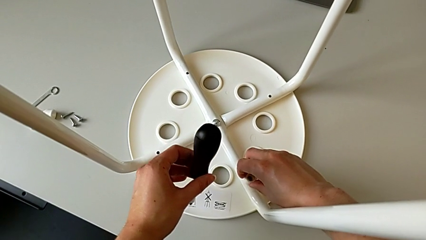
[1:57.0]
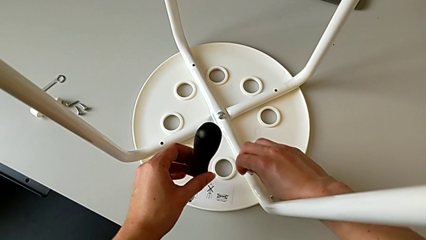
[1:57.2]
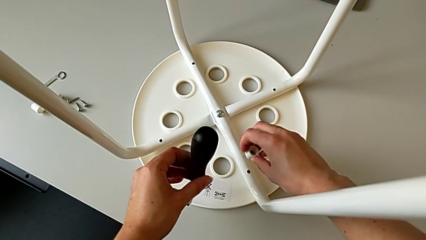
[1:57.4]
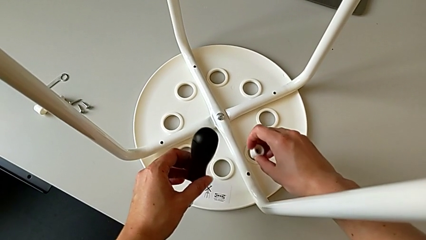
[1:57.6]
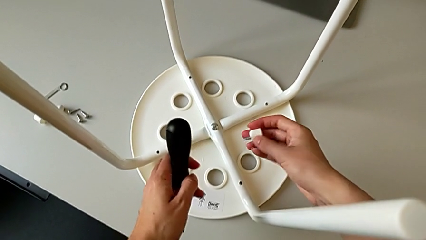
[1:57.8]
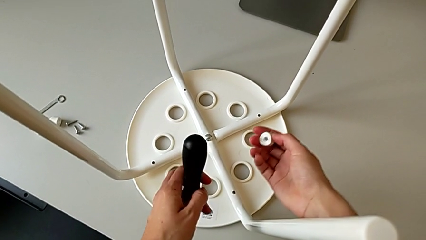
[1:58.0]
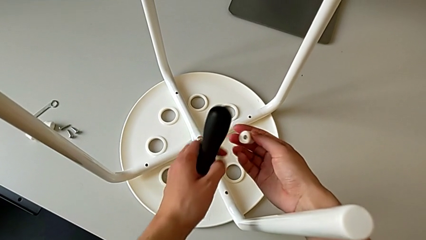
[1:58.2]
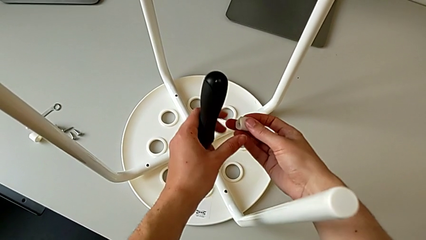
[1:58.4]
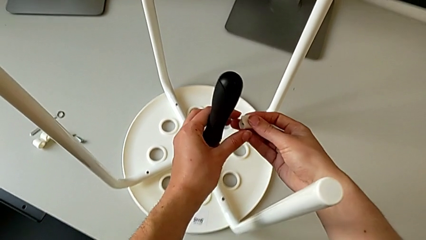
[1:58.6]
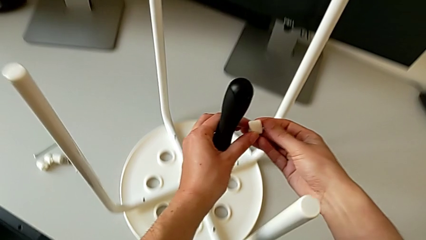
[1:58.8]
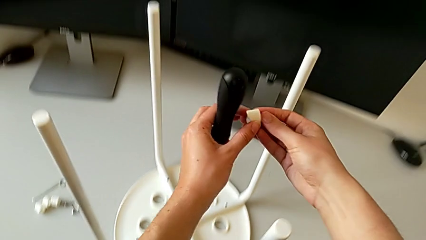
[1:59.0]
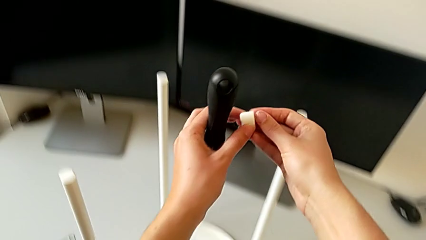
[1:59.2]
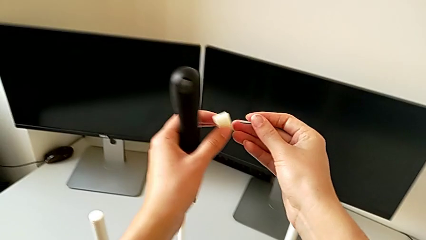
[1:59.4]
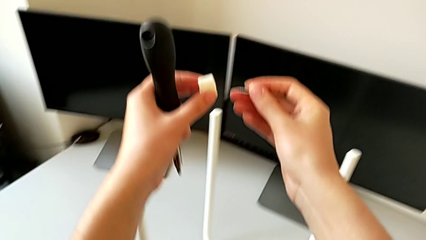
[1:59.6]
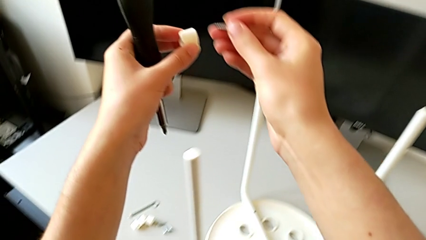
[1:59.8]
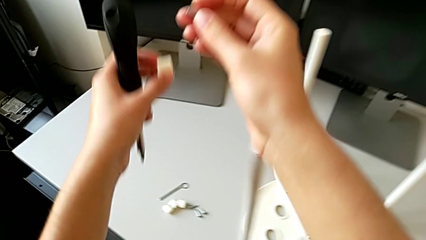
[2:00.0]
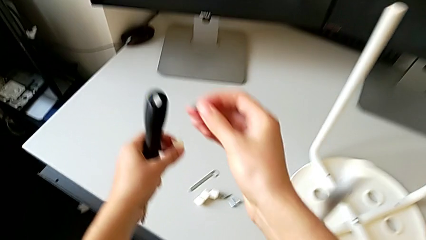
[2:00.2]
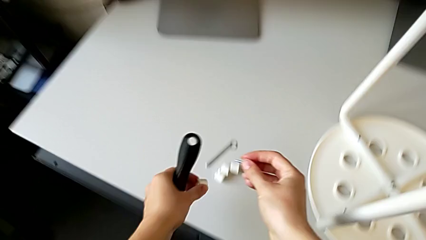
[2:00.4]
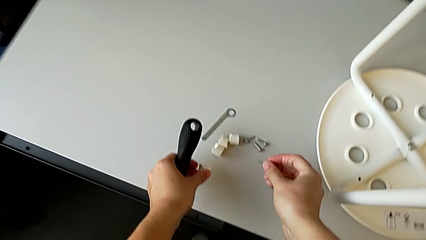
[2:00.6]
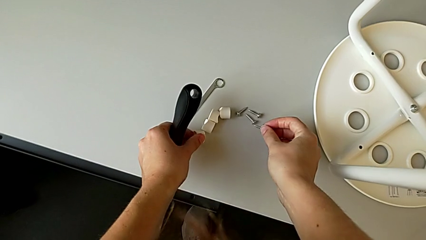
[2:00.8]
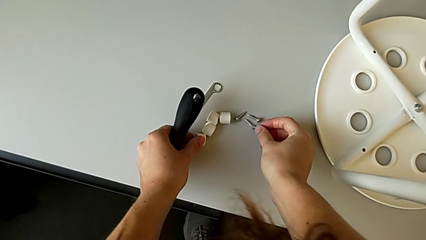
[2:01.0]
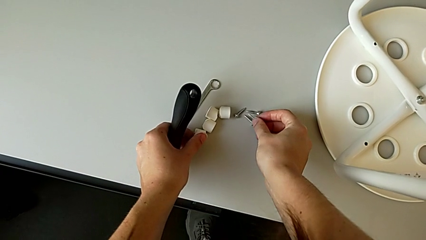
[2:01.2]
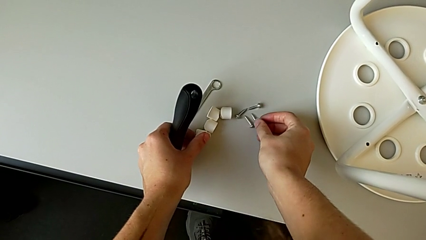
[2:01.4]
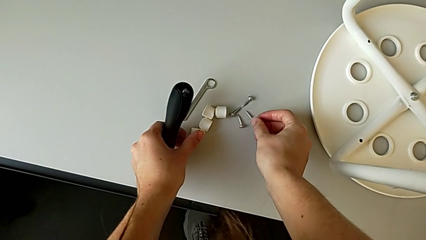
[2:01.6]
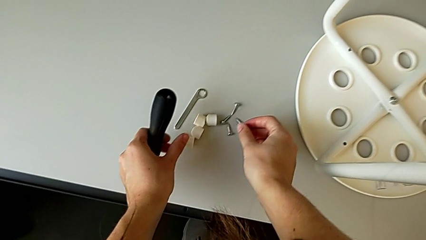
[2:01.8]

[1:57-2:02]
The camera wearer is unscrewing the fourth screw. They grab the fourth screw, lift it and drop it.

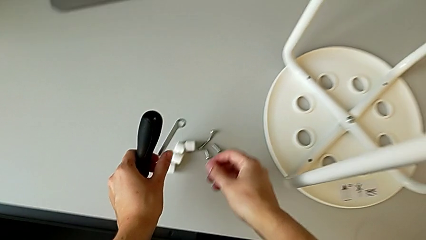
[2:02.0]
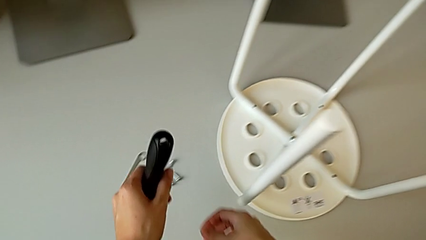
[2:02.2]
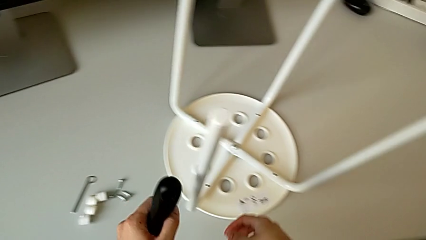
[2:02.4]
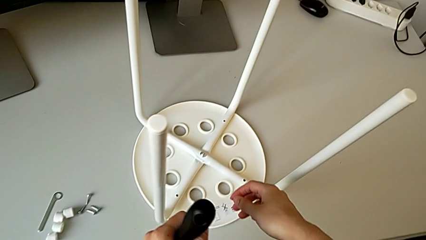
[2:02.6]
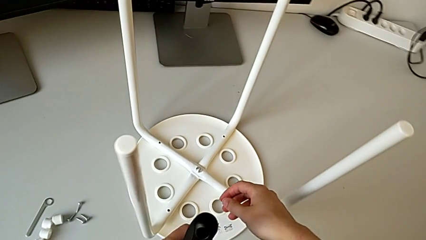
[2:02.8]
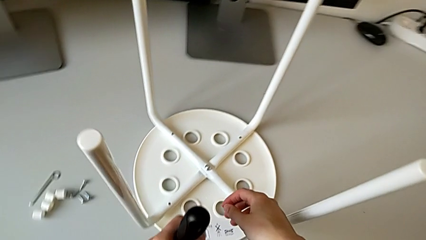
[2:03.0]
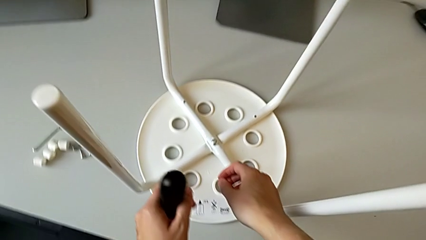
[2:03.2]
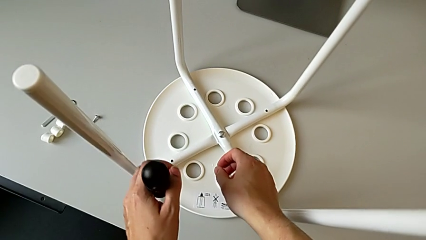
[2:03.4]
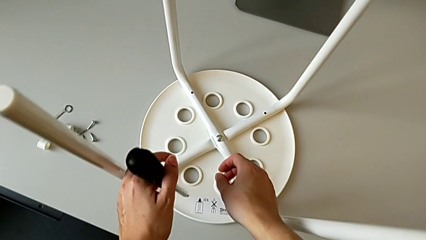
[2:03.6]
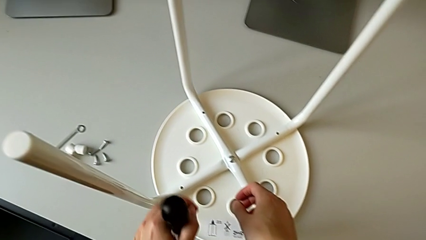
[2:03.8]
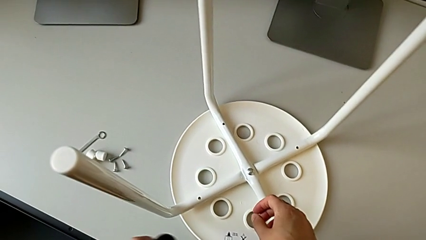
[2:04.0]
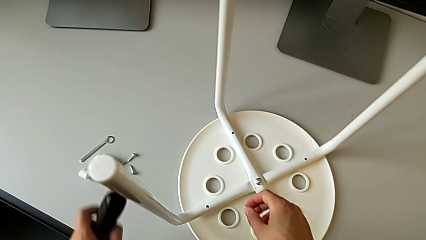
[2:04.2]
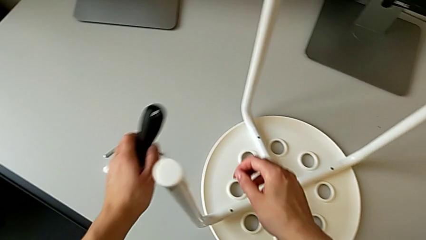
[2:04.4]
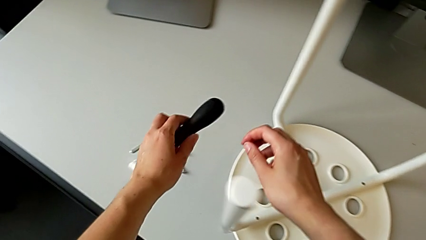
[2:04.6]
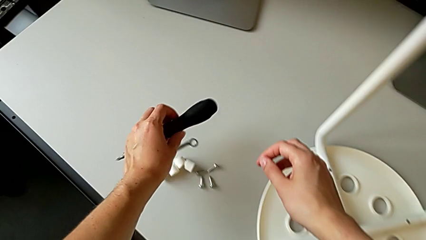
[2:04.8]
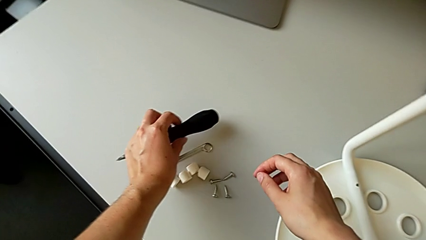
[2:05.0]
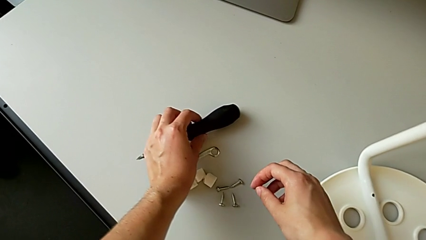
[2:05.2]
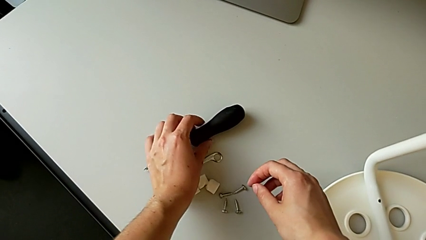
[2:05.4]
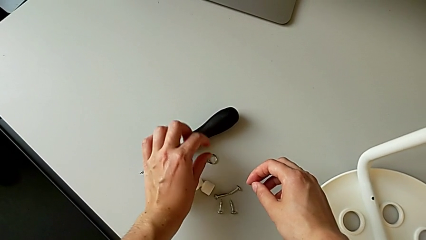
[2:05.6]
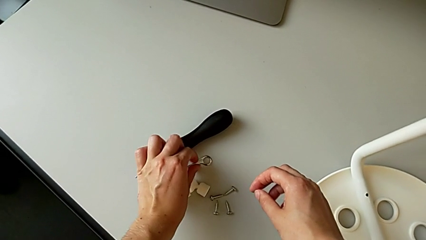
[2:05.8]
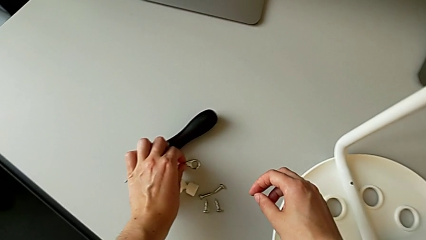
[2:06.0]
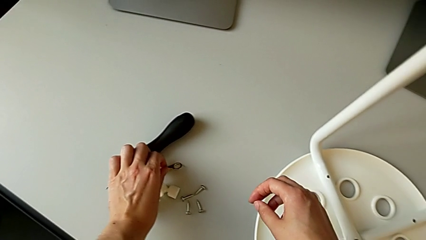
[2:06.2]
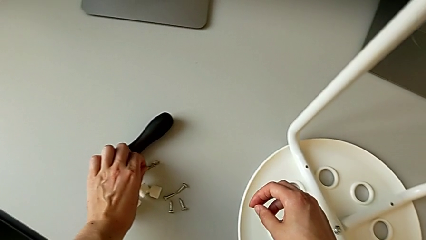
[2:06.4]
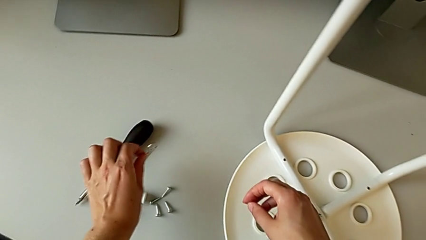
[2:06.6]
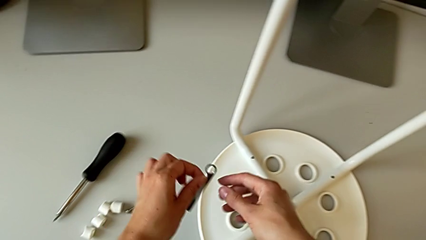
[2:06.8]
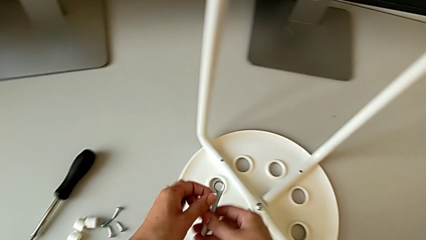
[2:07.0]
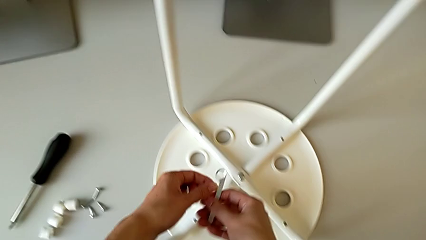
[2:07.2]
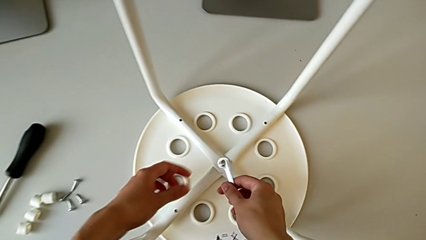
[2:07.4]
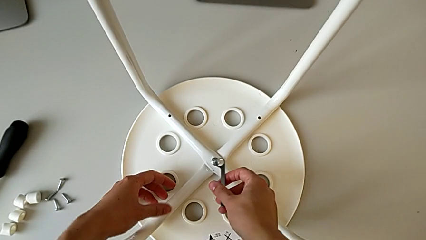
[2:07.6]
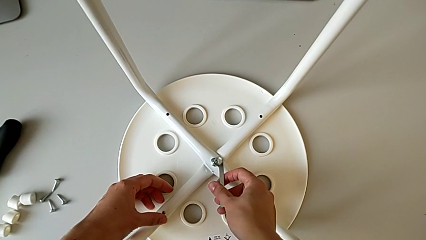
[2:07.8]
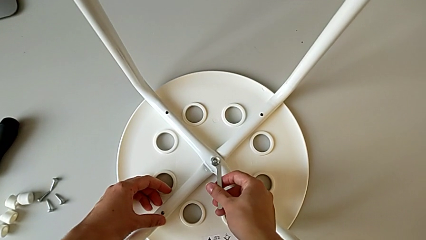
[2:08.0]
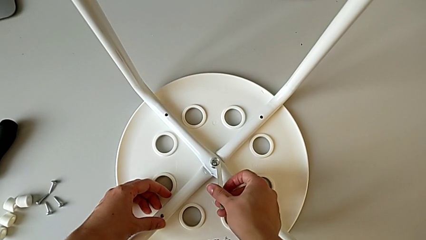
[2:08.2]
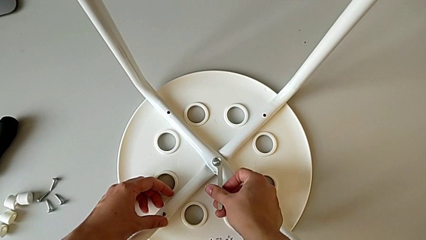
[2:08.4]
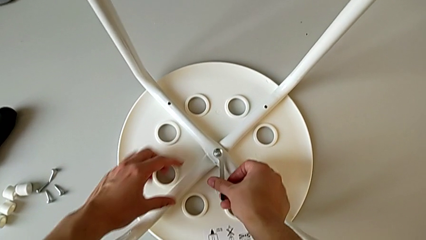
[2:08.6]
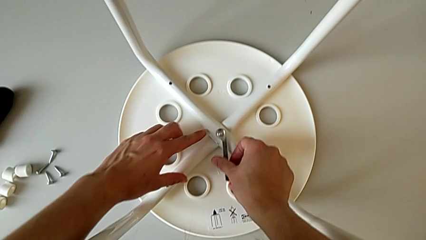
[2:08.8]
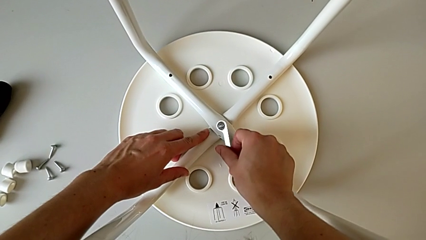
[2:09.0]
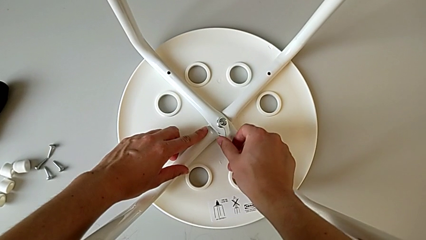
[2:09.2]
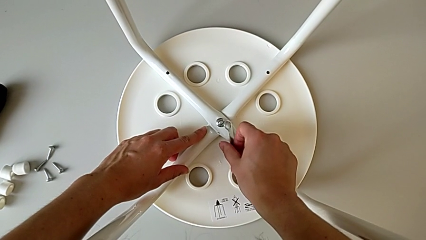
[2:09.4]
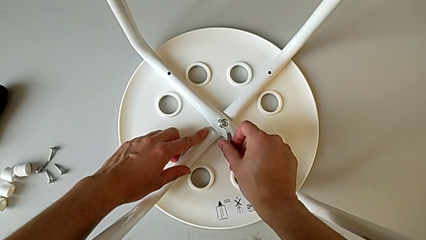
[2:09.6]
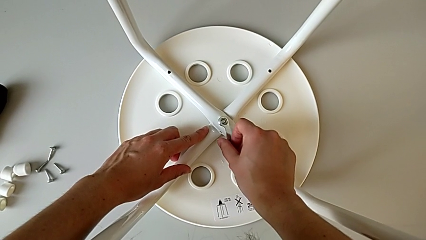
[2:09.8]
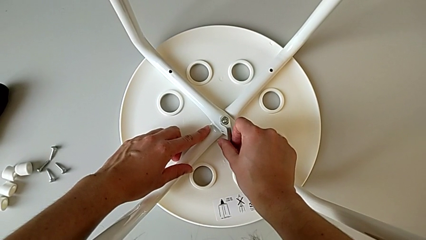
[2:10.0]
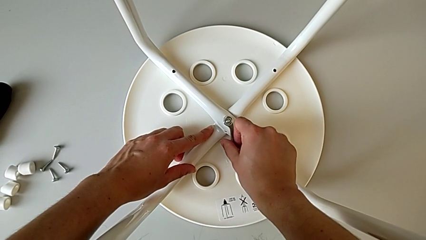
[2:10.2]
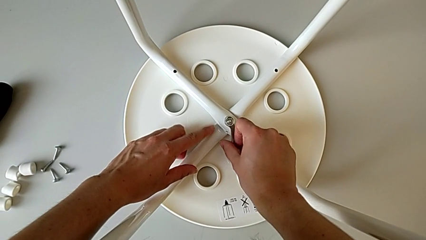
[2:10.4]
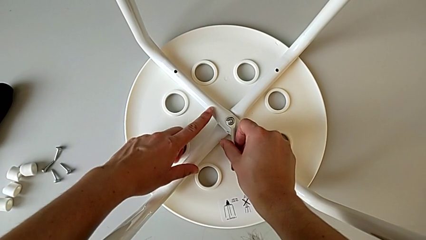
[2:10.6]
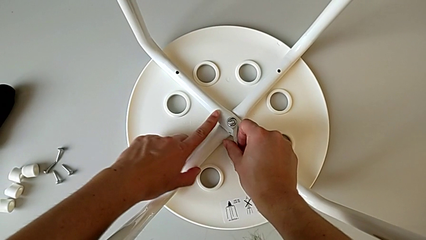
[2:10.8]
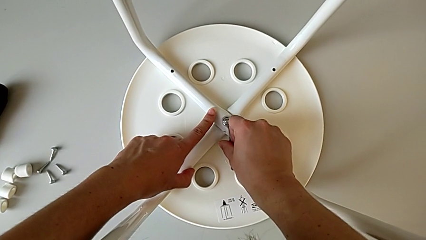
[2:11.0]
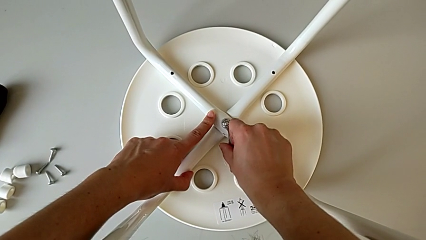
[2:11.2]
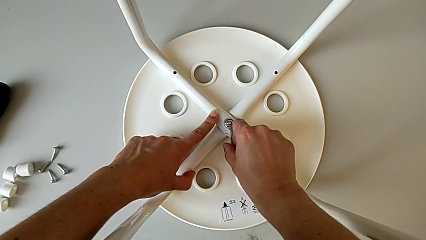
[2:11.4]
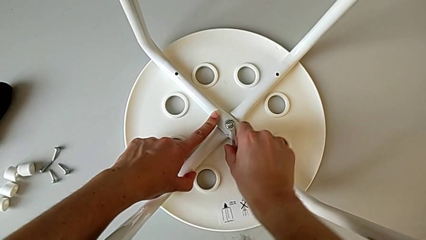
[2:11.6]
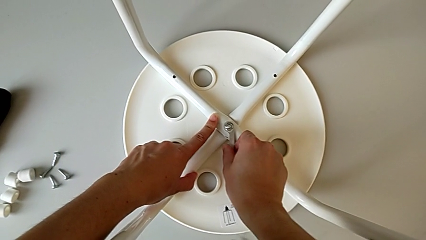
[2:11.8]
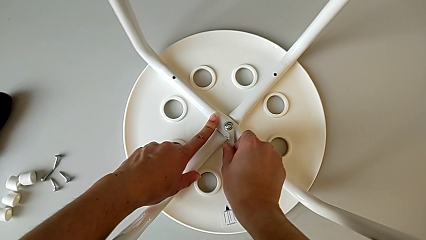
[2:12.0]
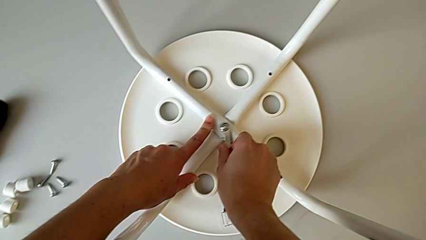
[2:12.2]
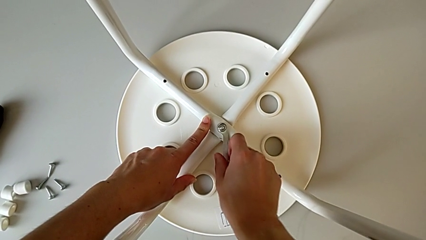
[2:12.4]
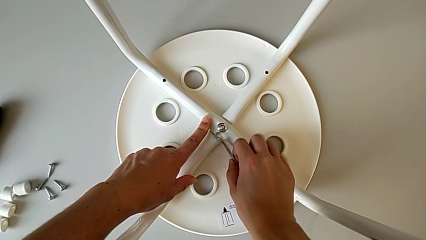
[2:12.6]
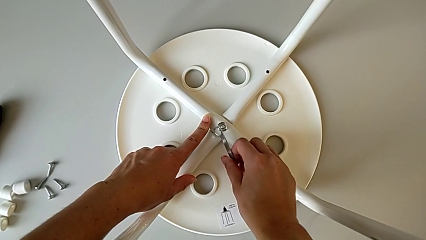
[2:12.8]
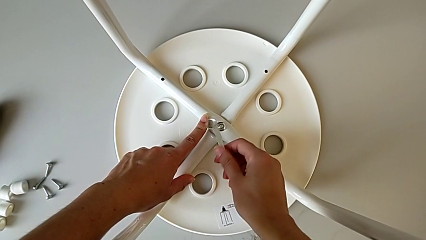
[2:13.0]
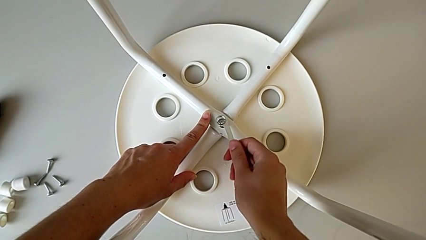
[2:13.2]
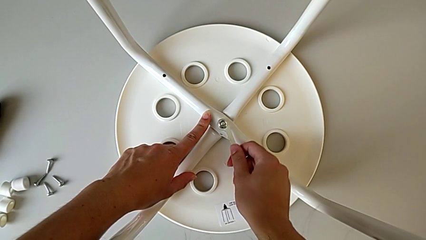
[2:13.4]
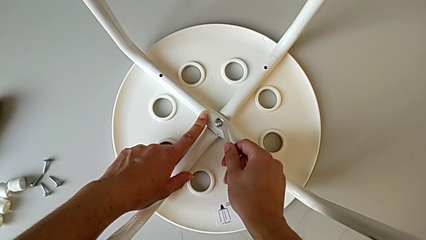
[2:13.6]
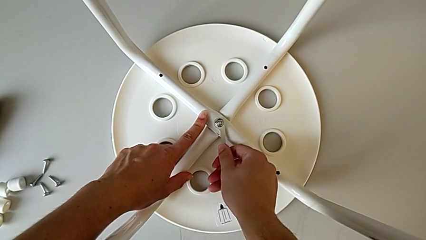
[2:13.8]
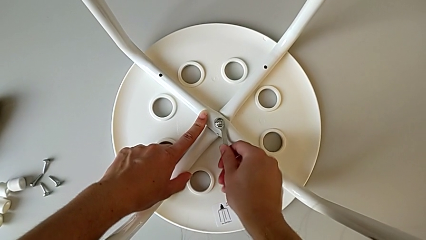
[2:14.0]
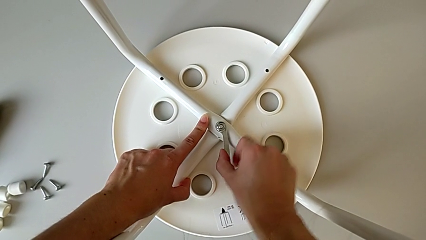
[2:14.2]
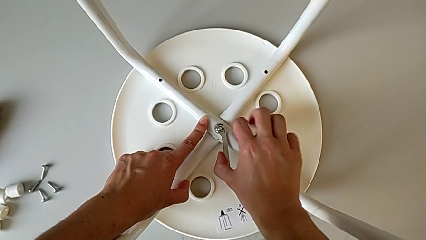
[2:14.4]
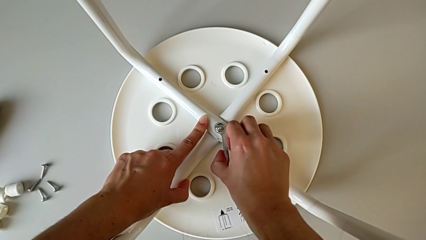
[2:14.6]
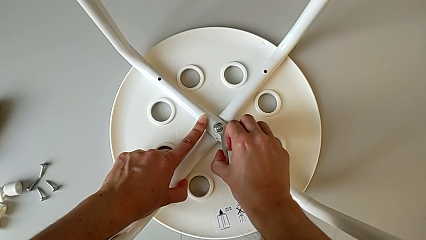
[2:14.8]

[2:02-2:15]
The camera wearer is unscrewing the middle hex nut of the legs with a wrench. They drop the screwdriver, grab the Allen wrench, insert it, hold the stool, wrongly unscrew the middle hex nut, the wrench detaching, hold the stool twice, insert the Allen wrench and hold the stool.
